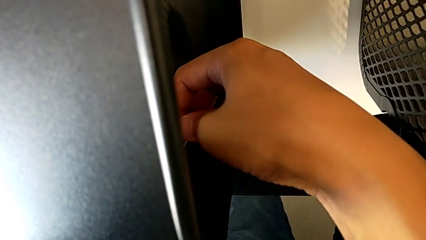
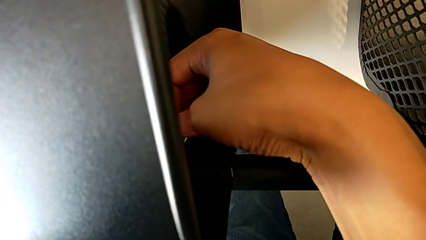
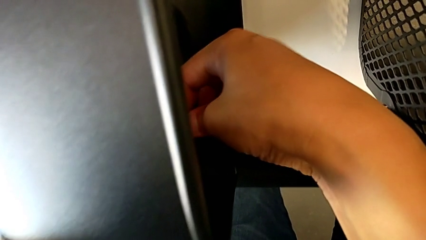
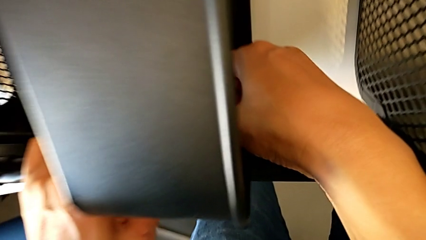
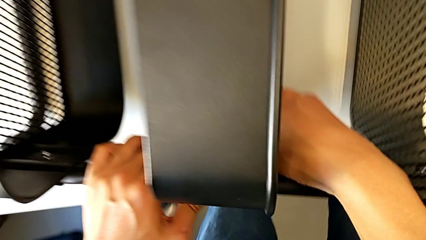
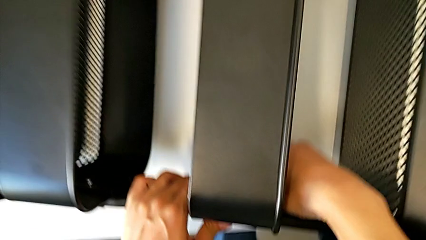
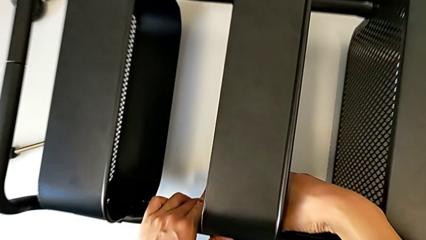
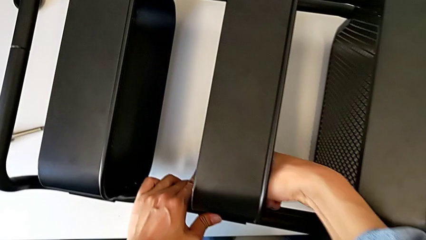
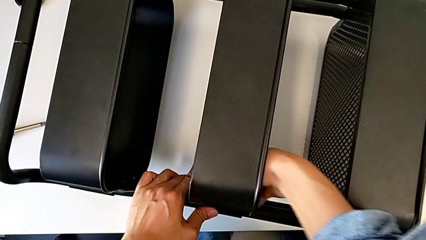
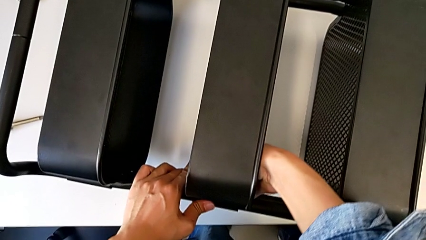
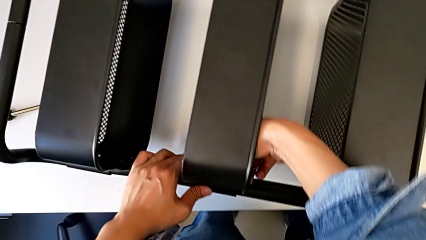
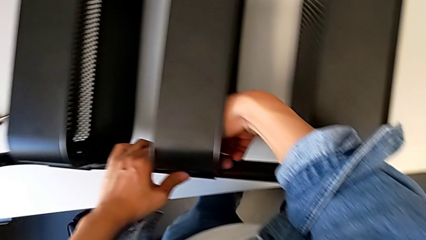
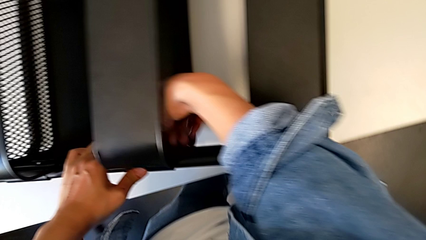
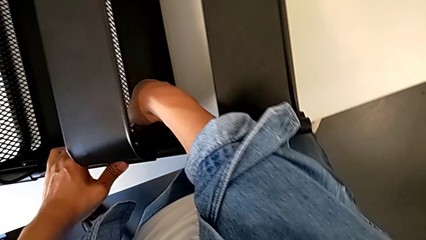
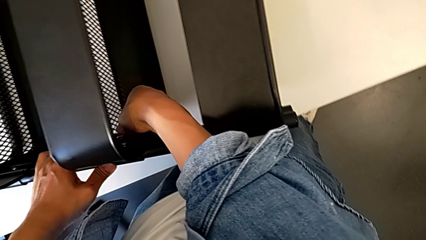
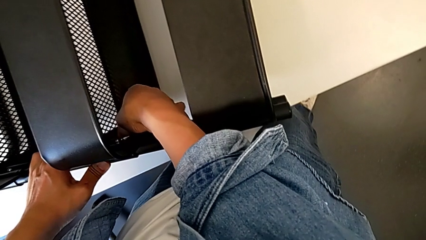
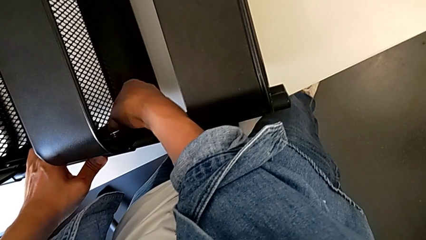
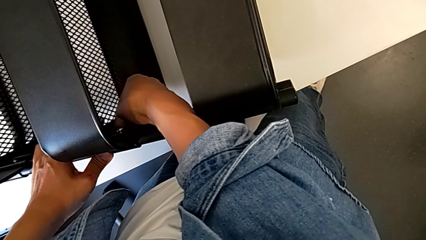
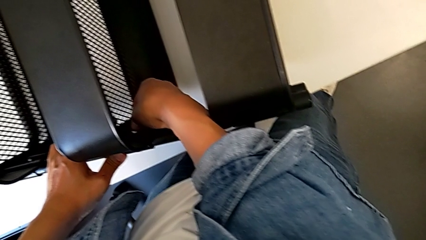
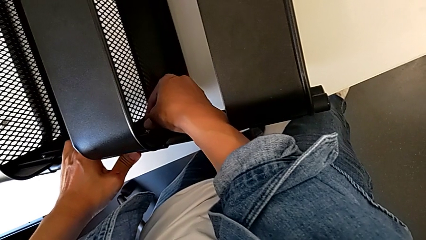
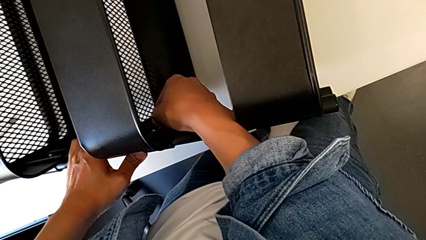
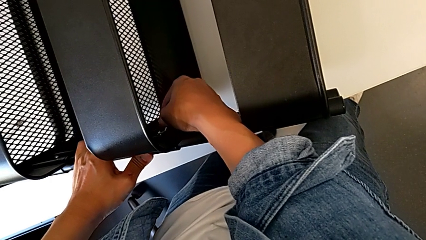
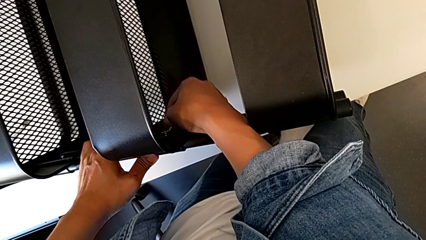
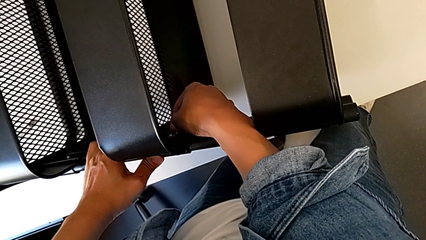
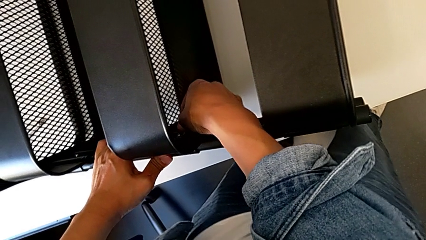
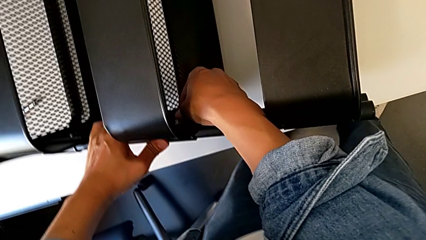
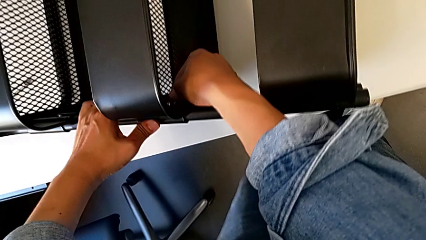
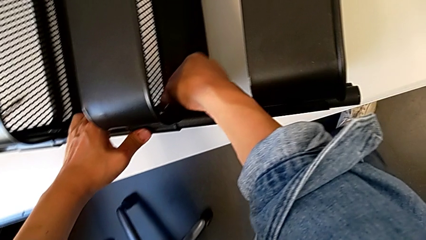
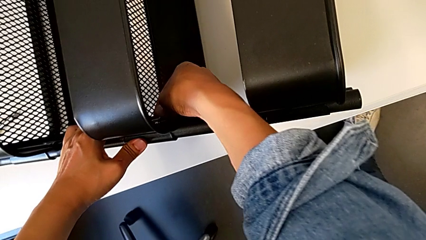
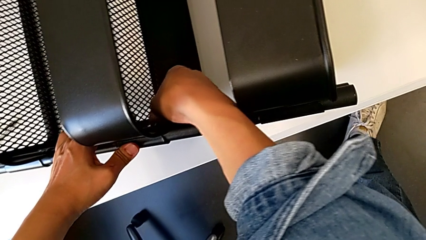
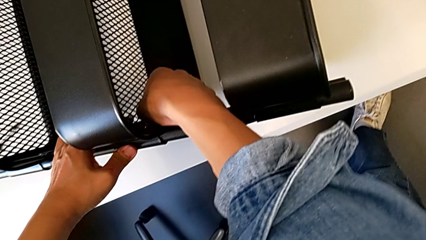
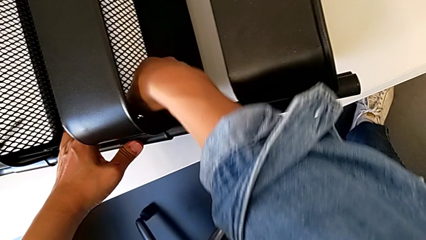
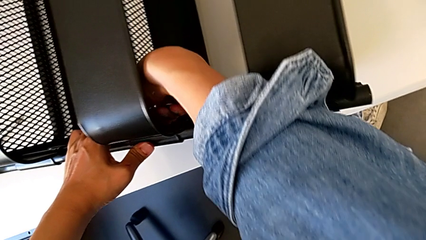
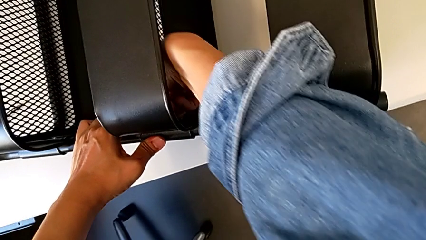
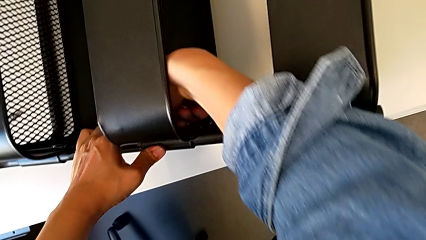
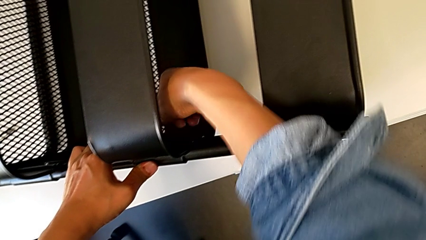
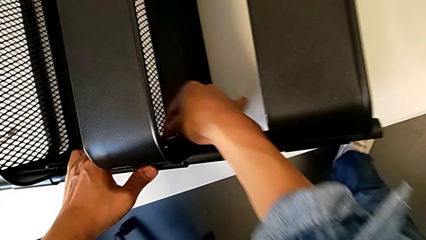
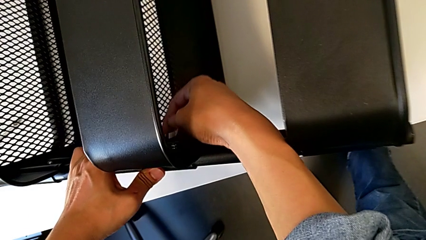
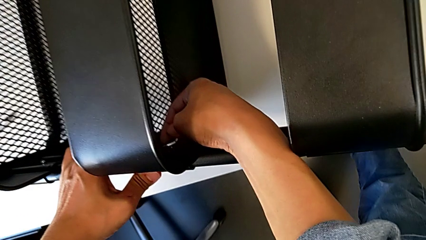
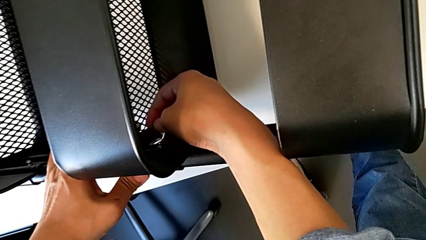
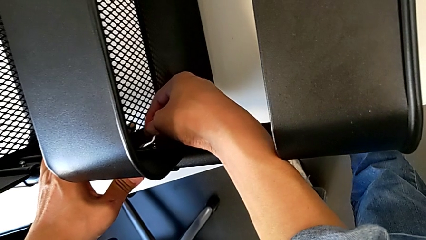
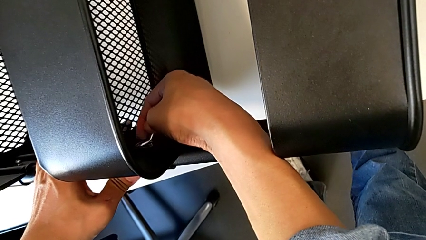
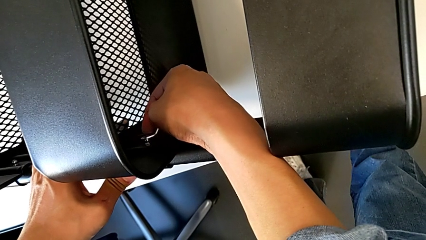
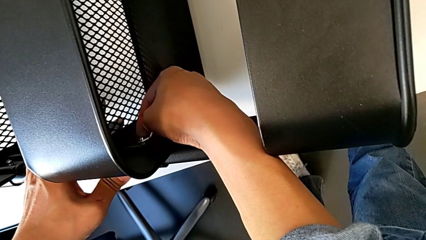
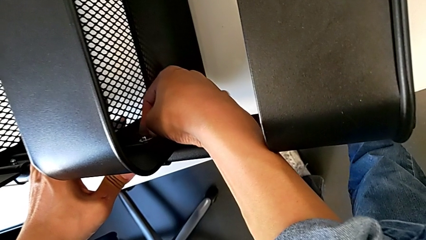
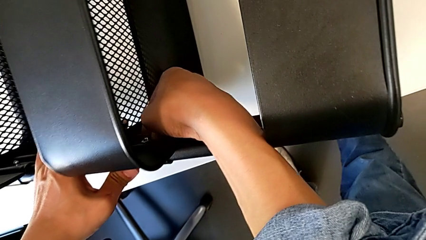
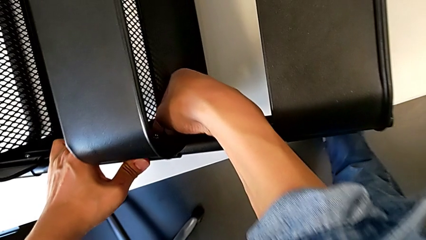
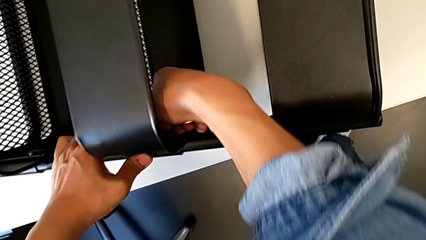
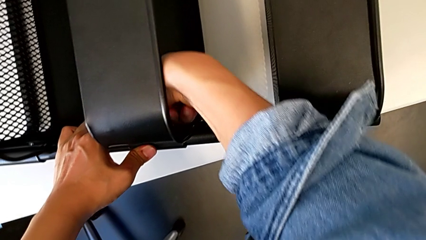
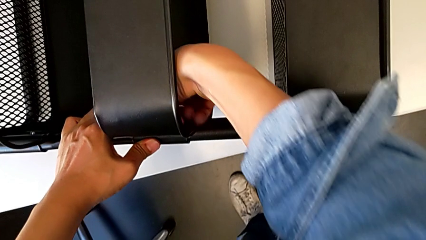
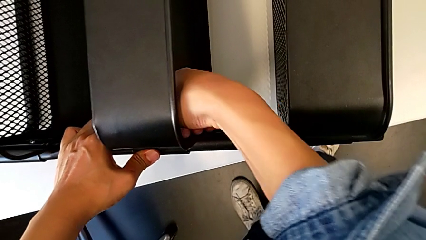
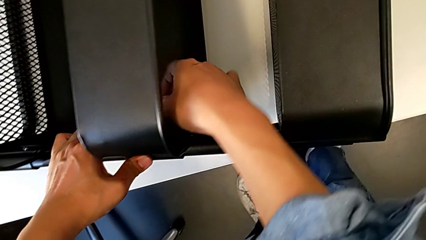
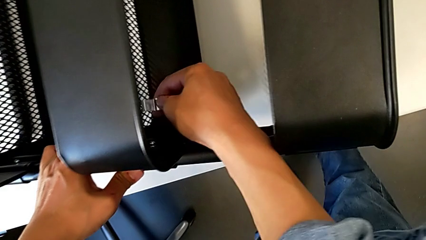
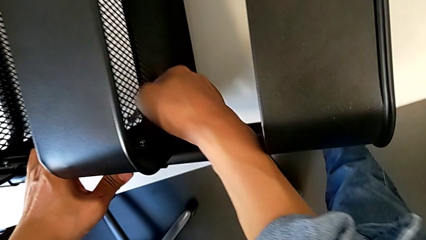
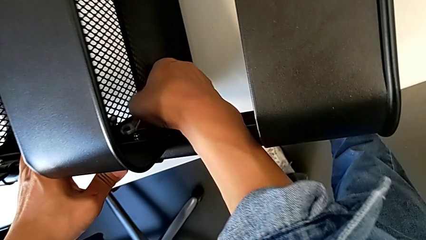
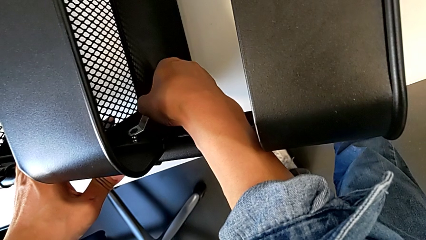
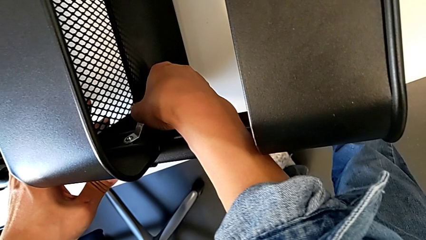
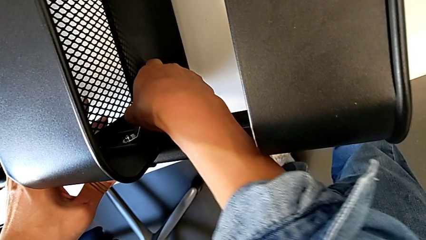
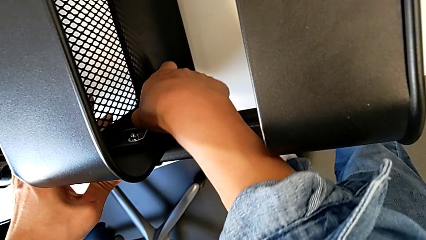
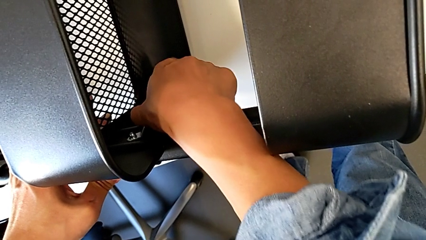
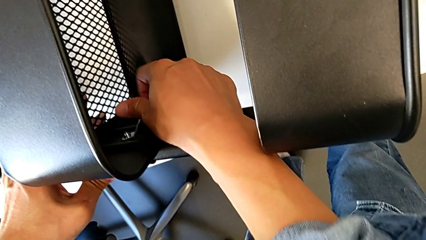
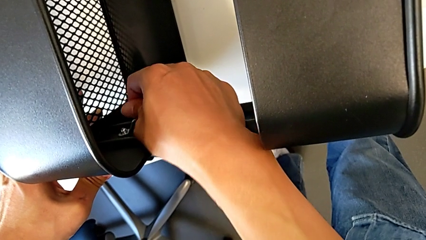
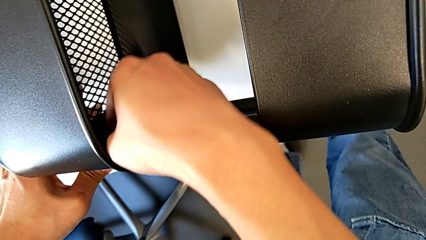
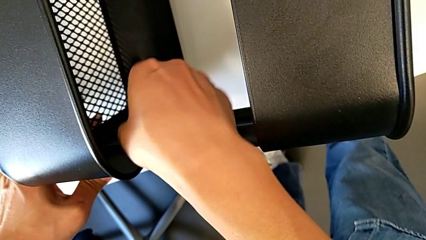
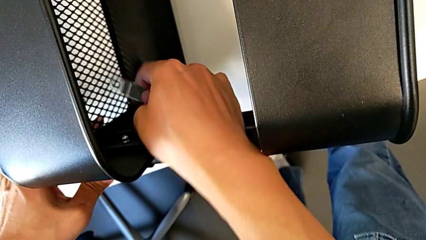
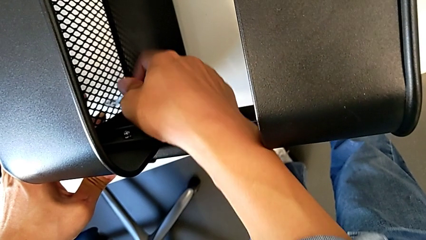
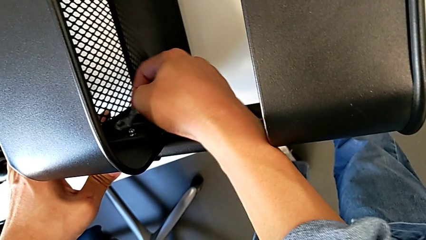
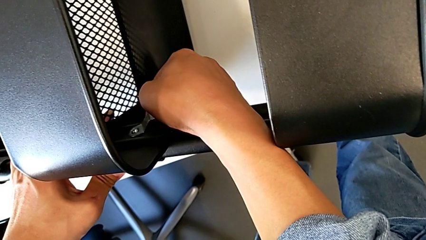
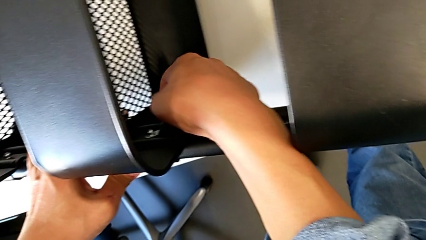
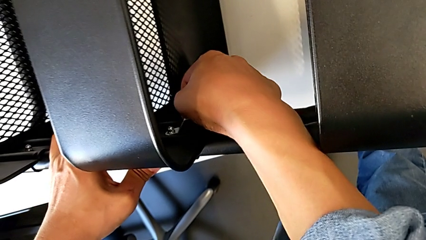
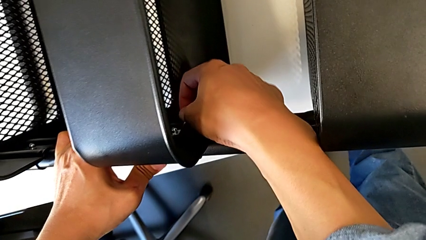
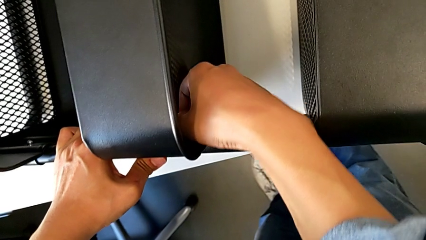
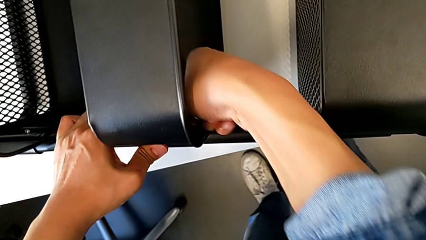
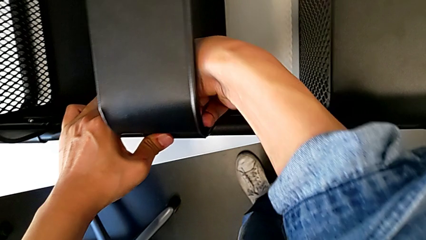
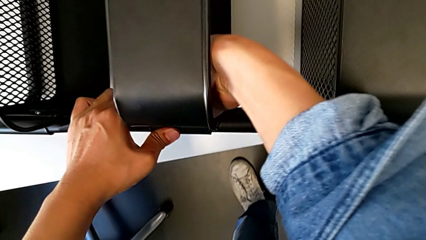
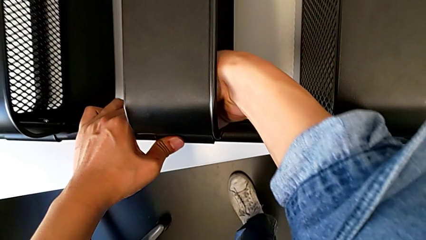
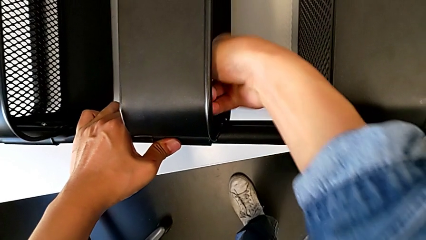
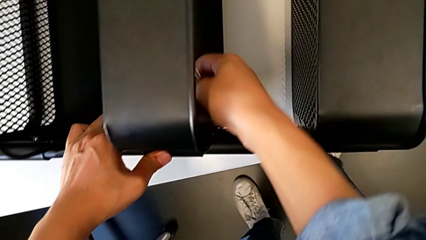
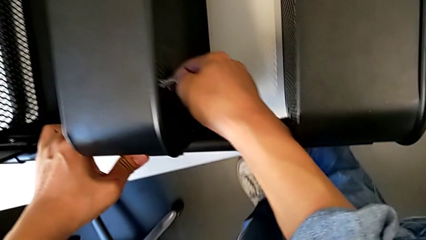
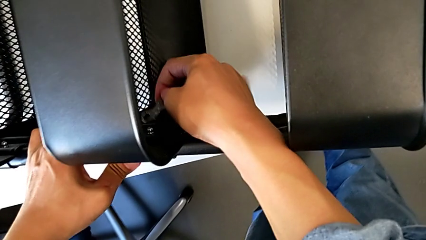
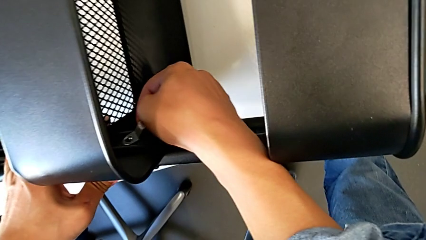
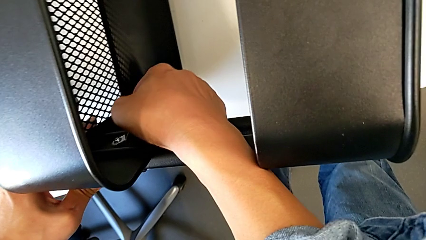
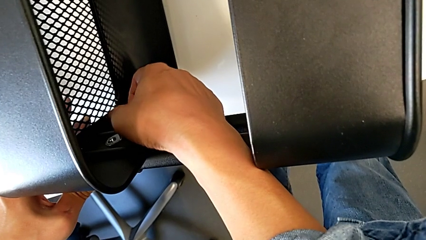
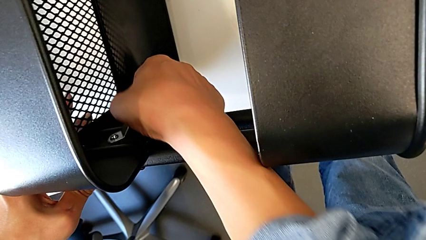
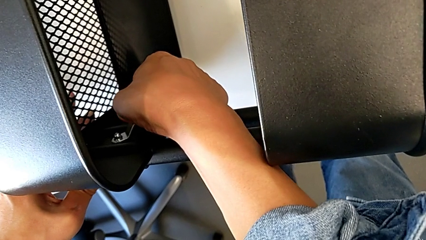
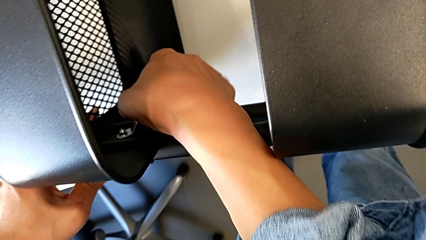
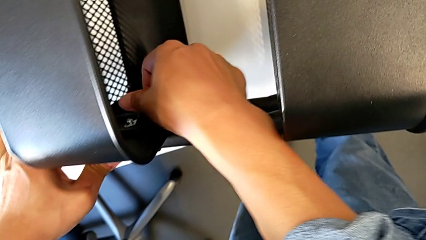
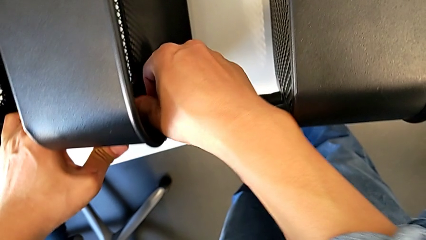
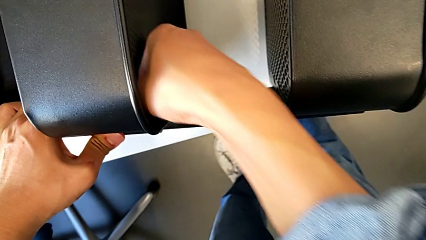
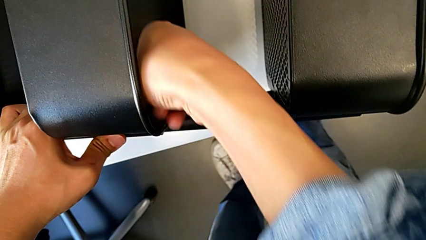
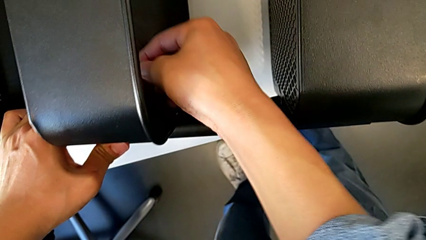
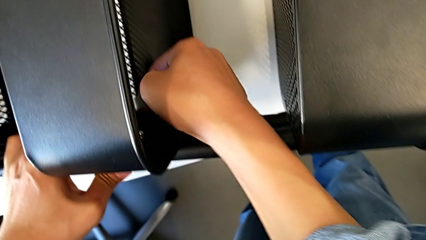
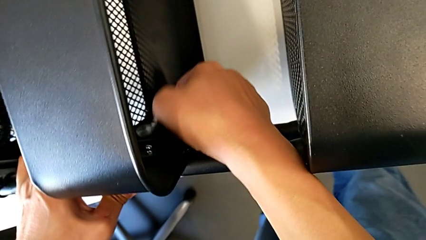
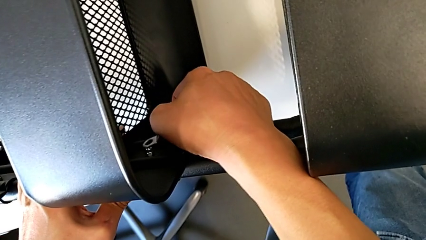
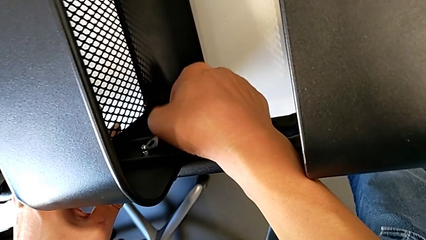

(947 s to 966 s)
The camera wearer is screwing the middle box onto the bracket. They keep screwing the hexagon cap nut.
